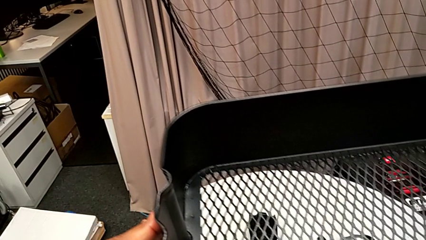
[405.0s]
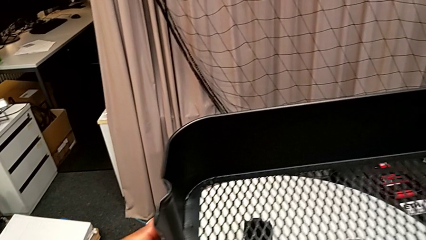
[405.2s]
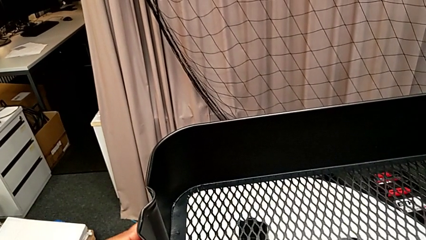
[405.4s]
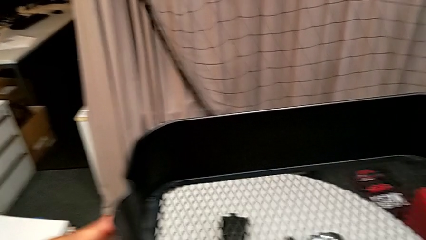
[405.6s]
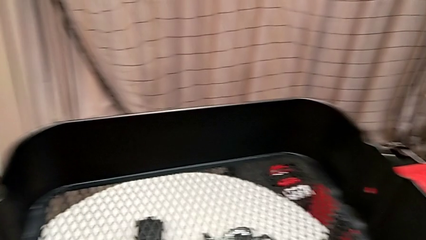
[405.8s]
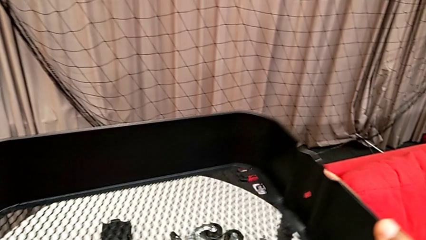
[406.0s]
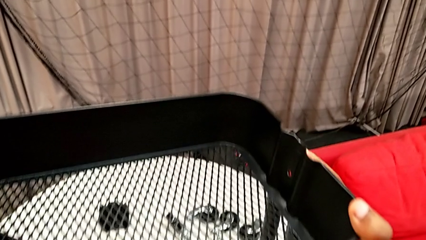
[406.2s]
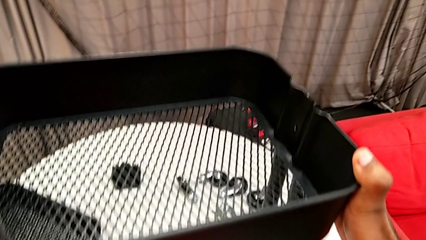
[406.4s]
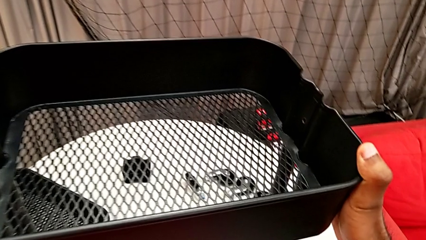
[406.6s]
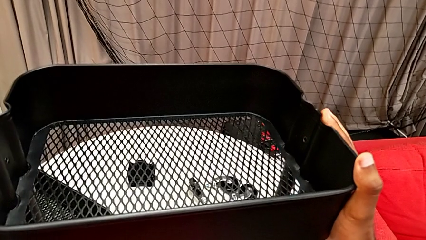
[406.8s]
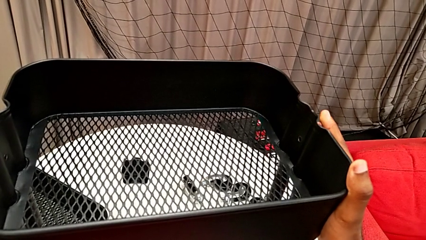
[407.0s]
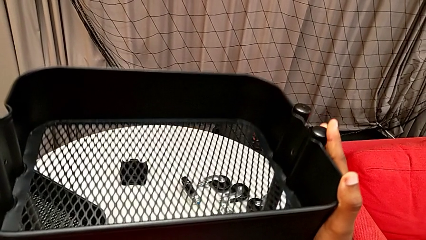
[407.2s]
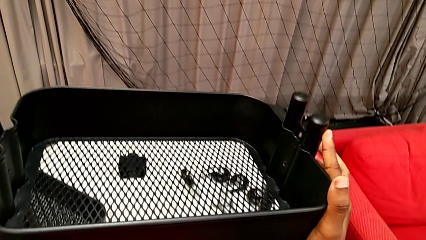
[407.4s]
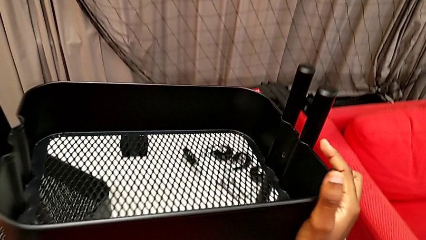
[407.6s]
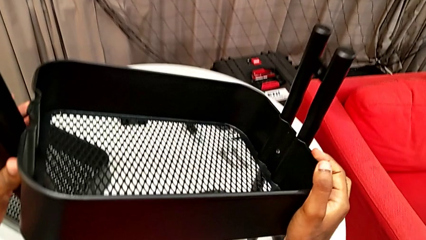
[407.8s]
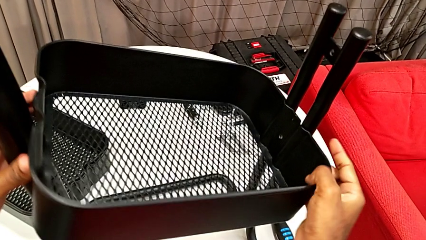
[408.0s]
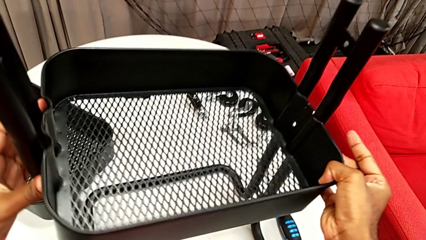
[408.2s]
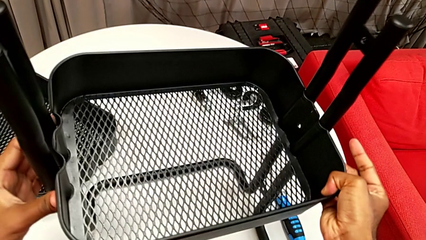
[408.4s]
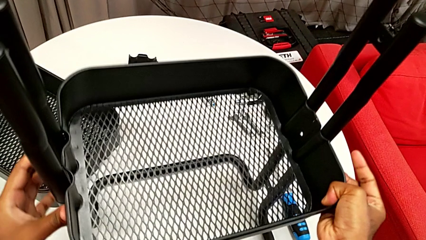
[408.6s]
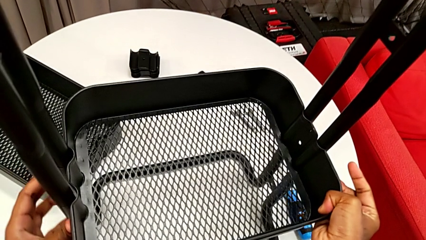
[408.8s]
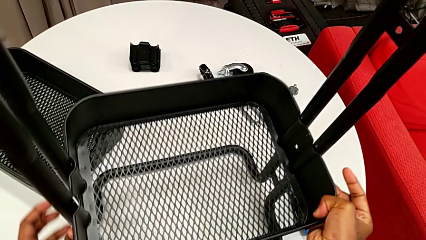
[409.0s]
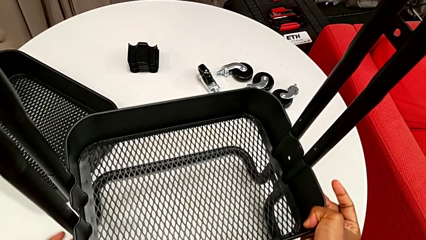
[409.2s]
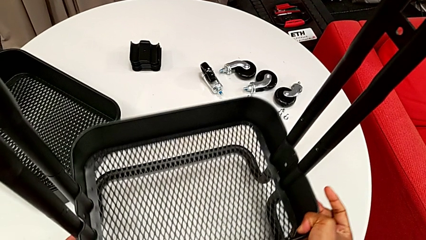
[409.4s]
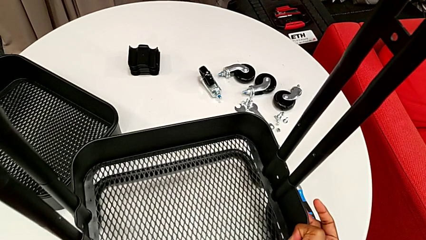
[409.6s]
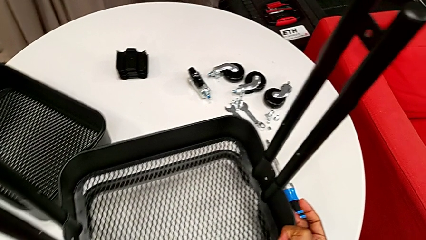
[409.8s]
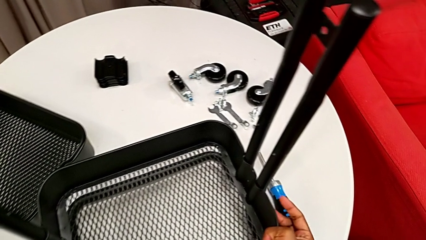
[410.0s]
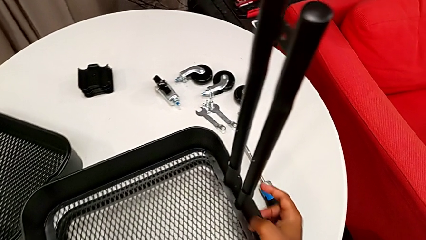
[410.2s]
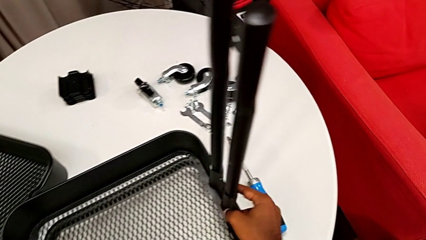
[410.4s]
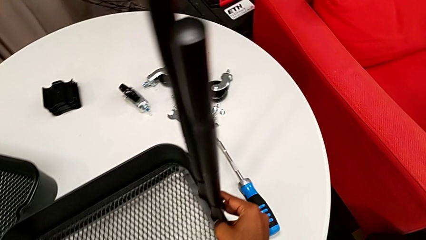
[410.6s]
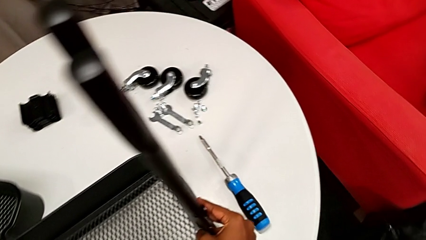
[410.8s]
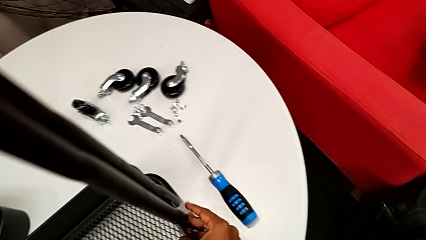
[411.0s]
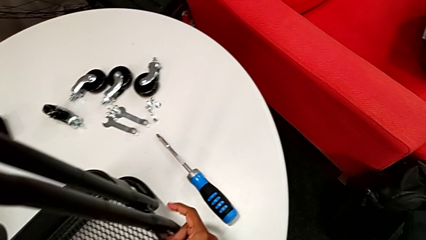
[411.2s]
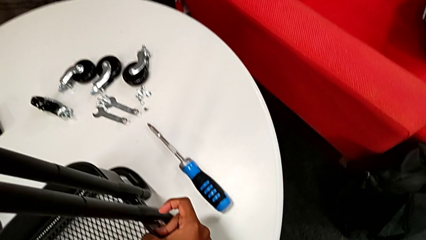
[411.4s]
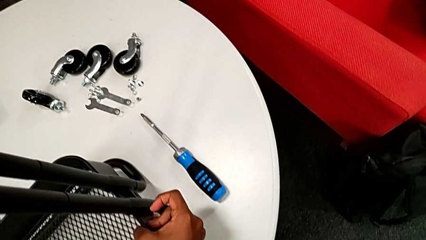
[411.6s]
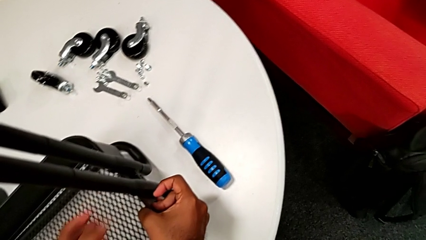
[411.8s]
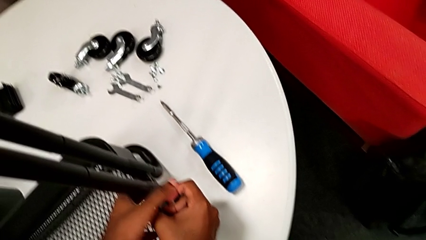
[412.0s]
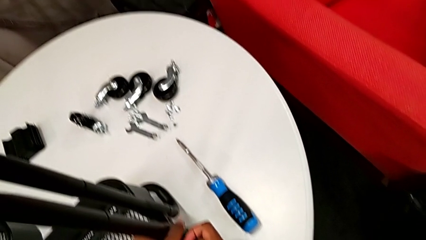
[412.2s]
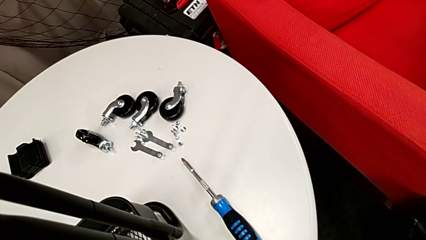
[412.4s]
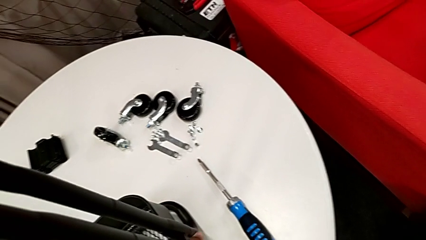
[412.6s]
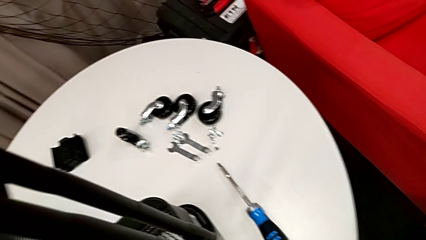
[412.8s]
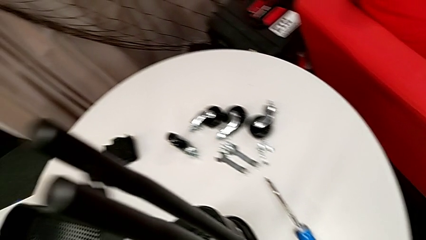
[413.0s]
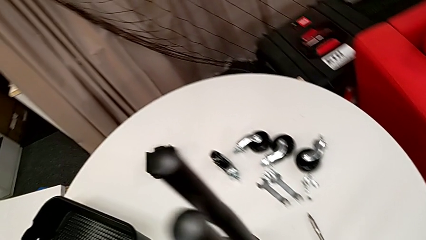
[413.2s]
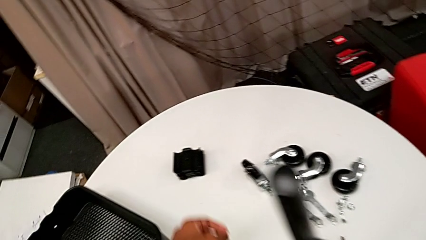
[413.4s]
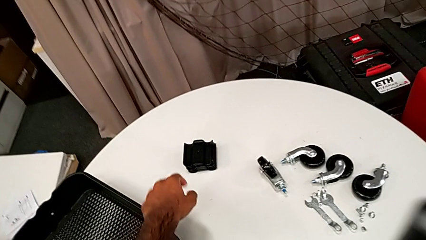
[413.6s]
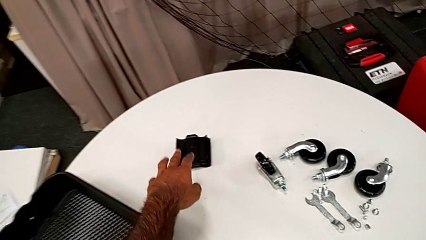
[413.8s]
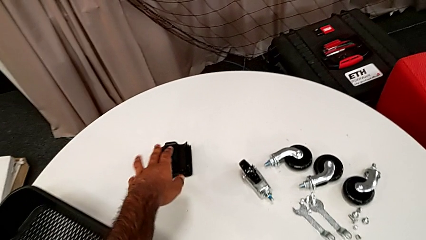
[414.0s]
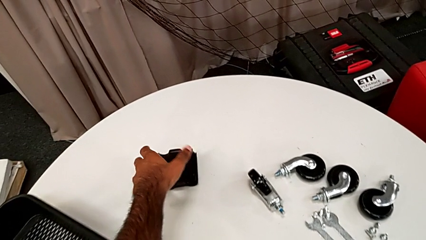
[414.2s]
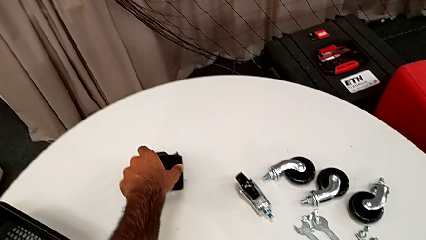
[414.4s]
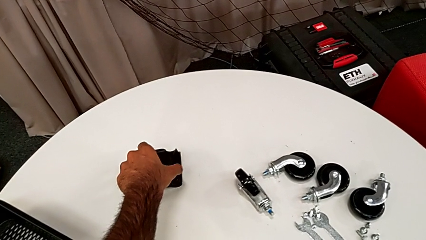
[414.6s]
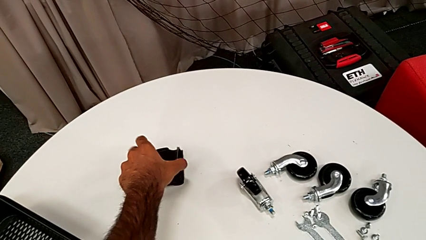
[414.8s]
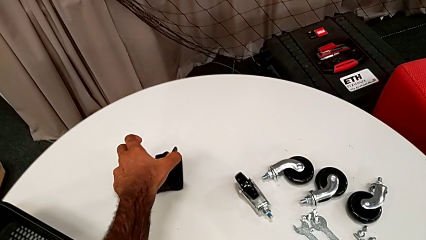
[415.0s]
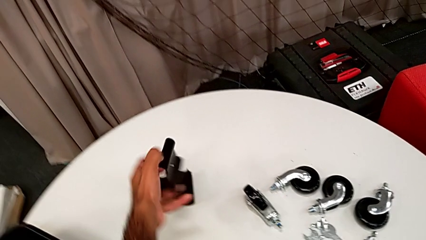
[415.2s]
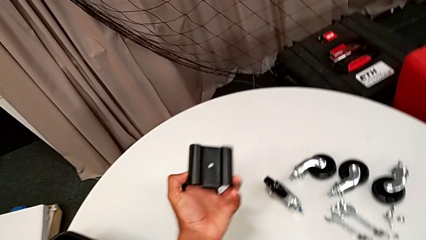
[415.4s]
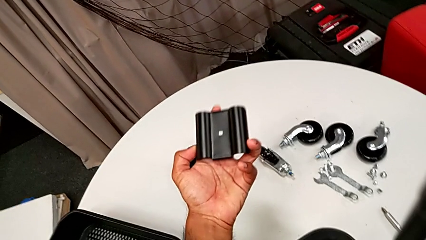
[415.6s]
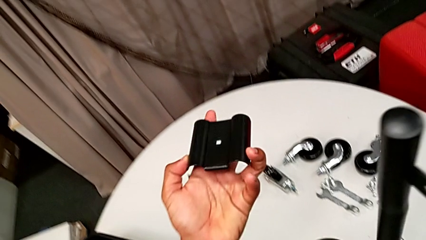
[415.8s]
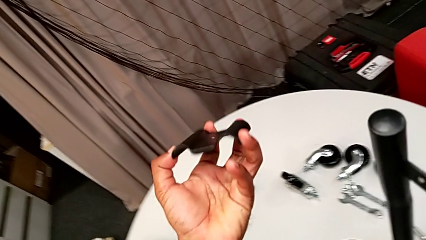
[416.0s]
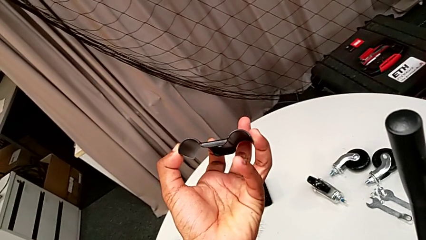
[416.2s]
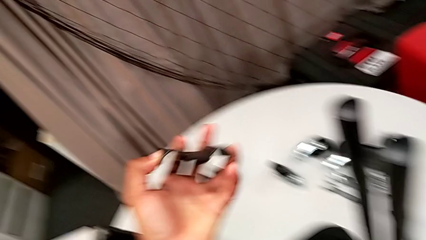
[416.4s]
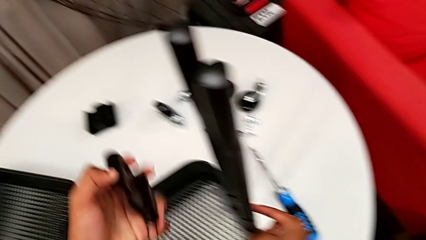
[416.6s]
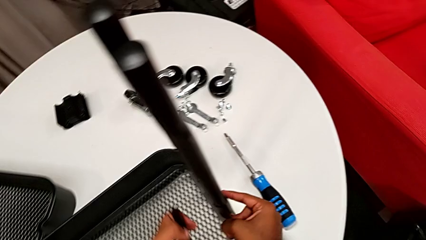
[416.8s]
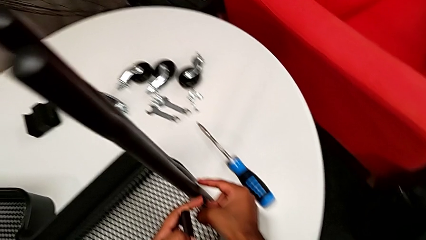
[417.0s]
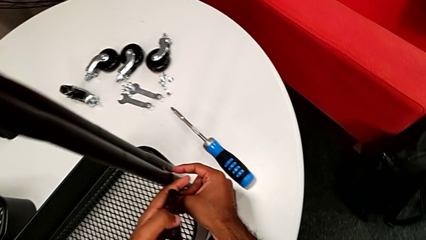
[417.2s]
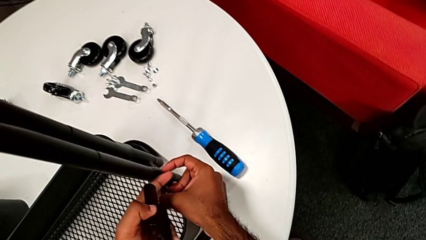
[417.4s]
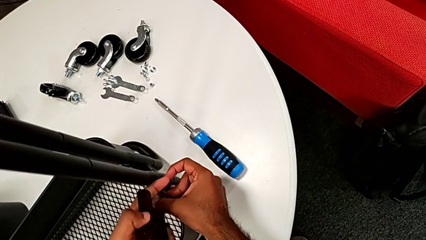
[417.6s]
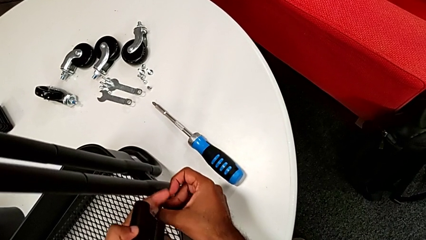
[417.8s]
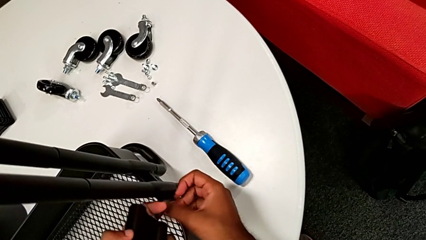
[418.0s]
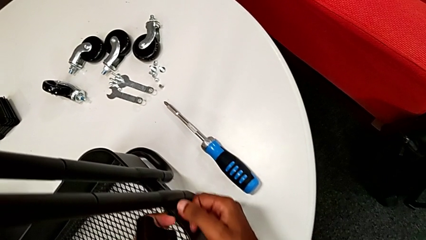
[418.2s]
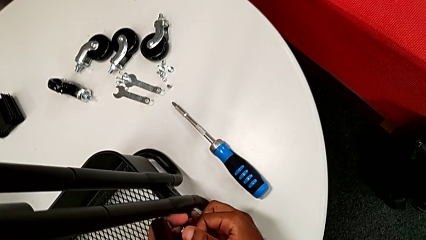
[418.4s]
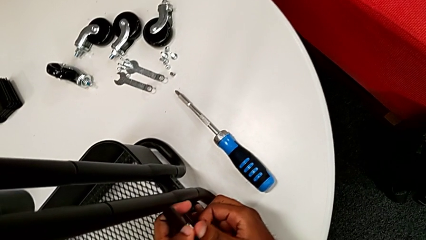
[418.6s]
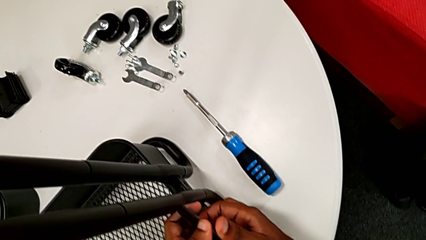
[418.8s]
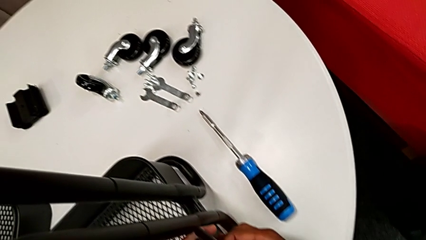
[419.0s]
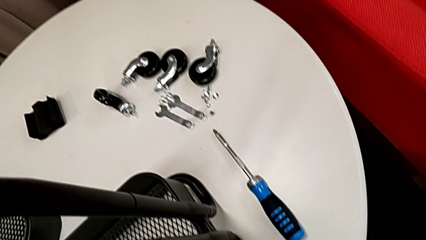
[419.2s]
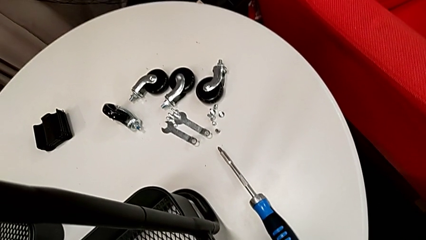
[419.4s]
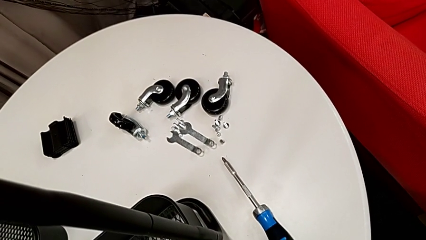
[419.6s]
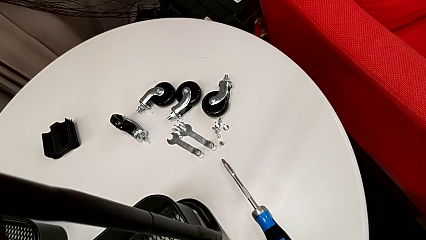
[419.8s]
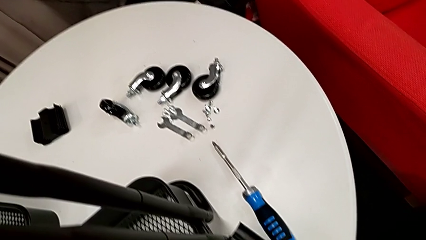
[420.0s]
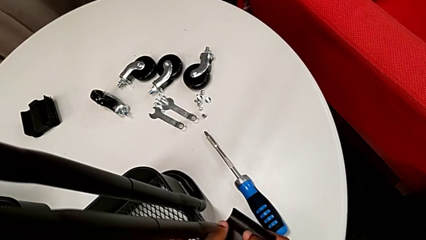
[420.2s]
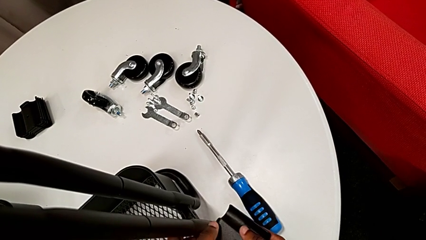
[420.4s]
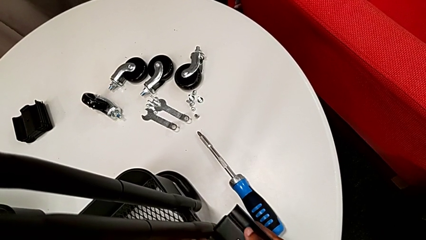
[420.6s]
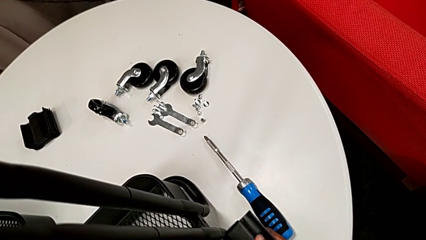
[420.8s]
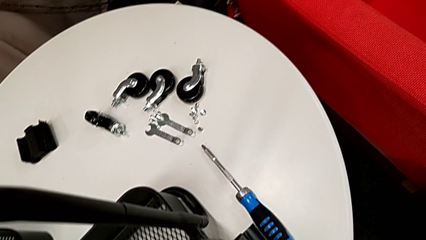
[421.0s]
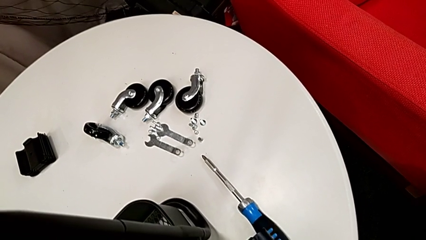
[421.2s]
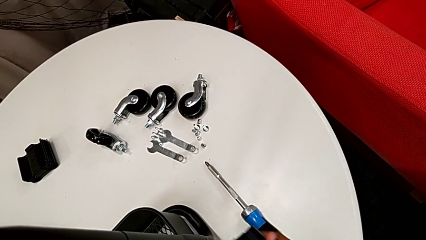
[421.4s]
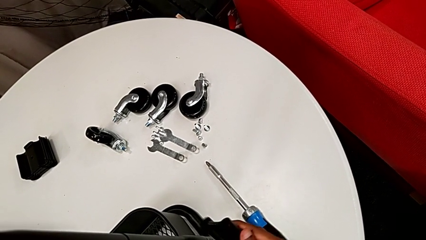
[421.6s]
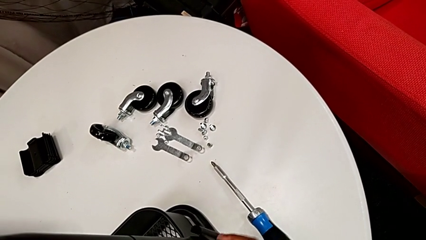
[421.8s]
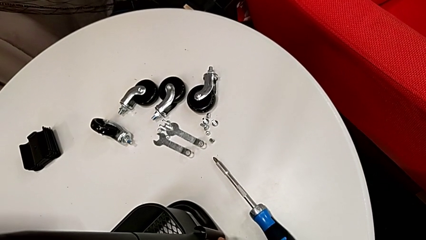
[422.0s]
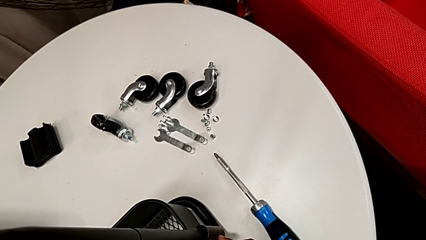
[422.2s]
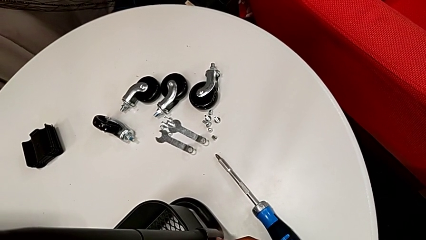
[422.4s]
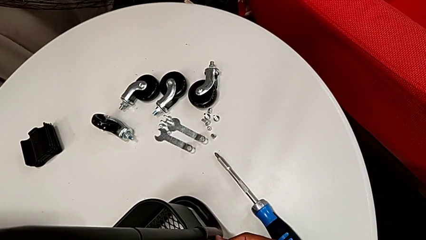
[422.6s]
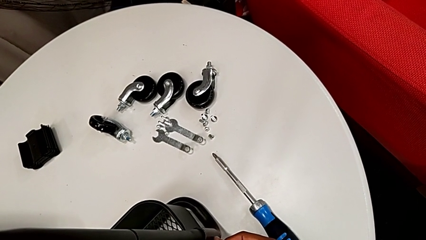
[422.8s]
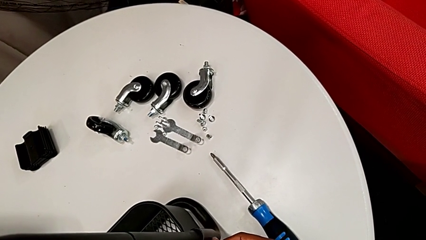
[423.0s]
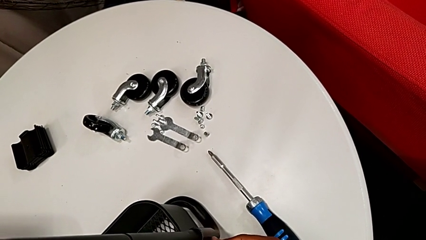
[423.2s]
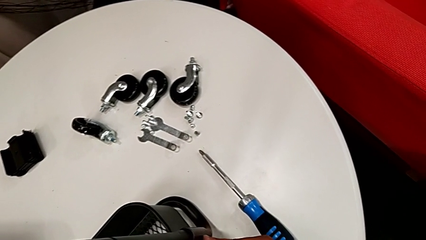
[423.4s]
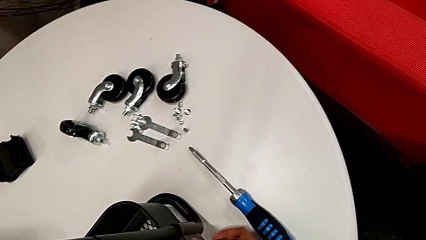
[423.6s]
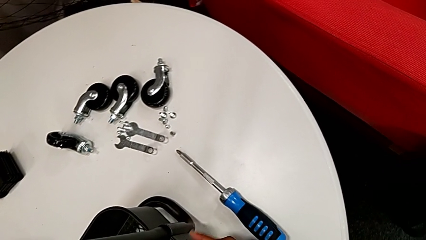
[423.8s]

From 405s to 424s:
The camera wearer is assembling the first tray. They insert the large grid tray, approach the first bracket, grab it, inspect it and begin to place it.
